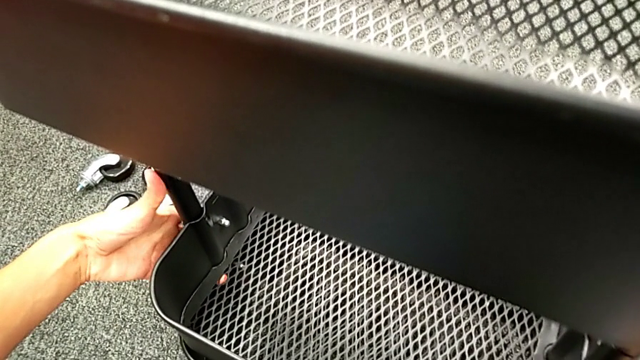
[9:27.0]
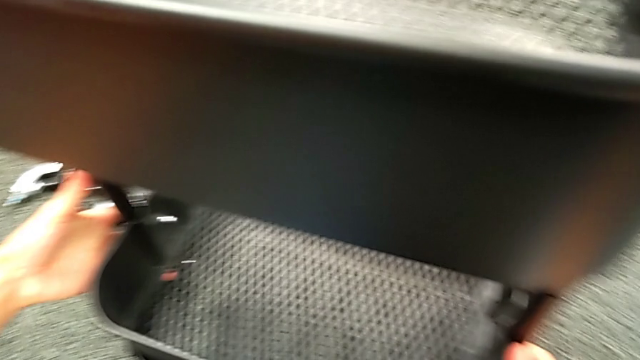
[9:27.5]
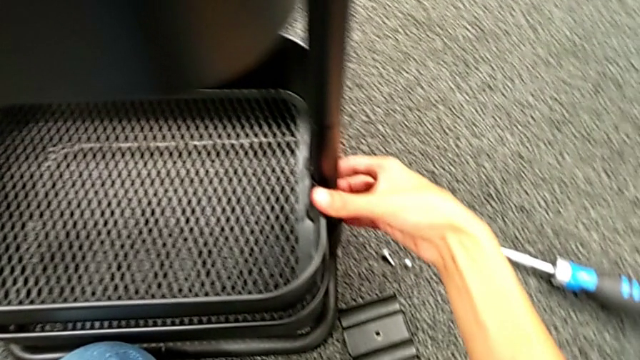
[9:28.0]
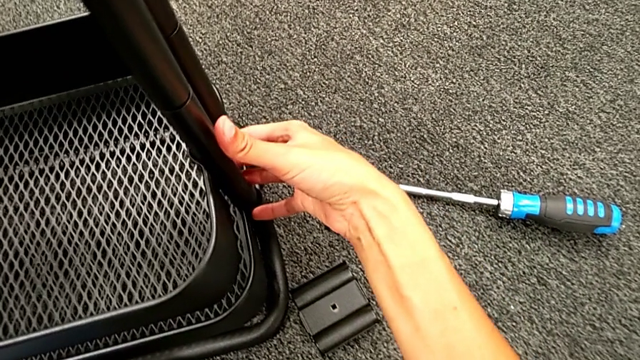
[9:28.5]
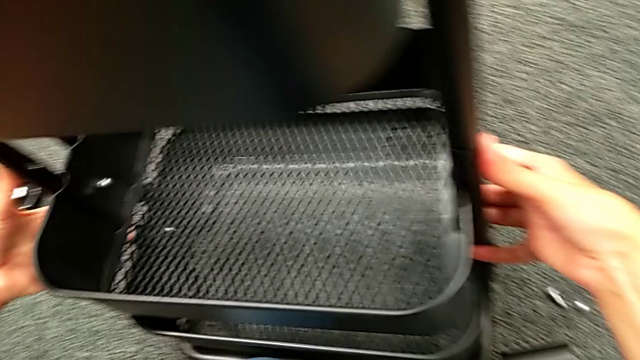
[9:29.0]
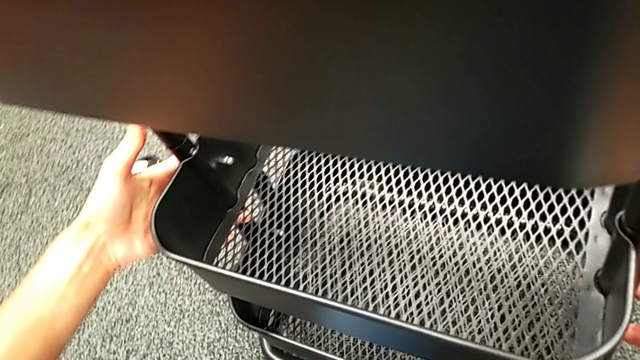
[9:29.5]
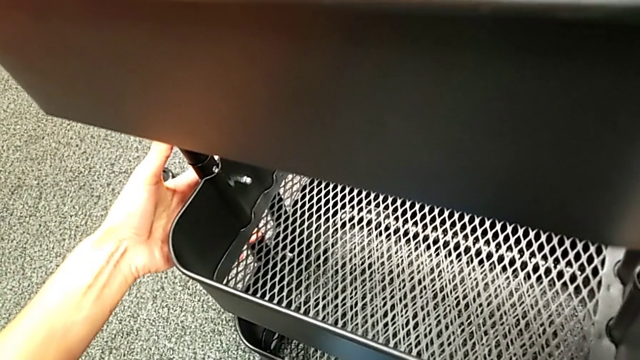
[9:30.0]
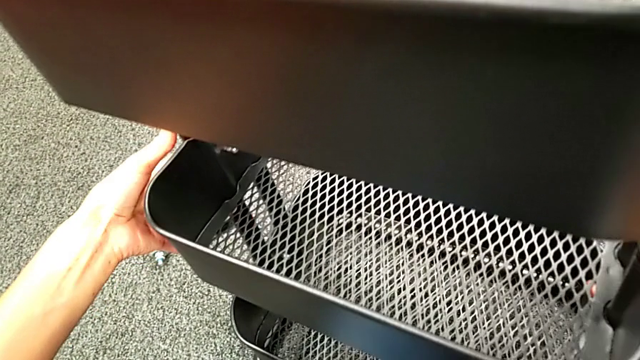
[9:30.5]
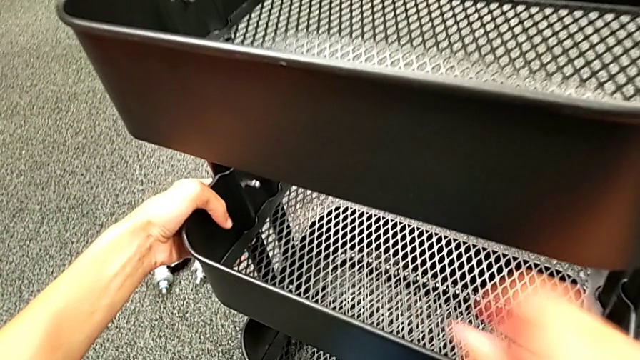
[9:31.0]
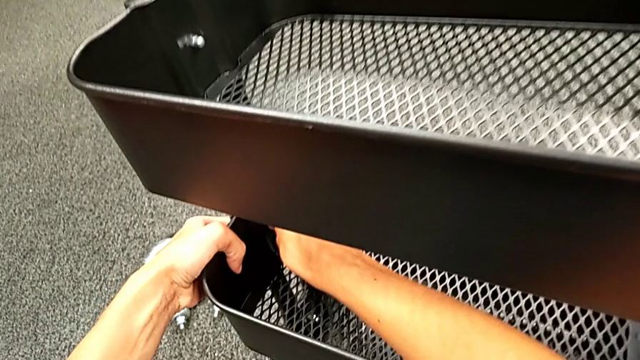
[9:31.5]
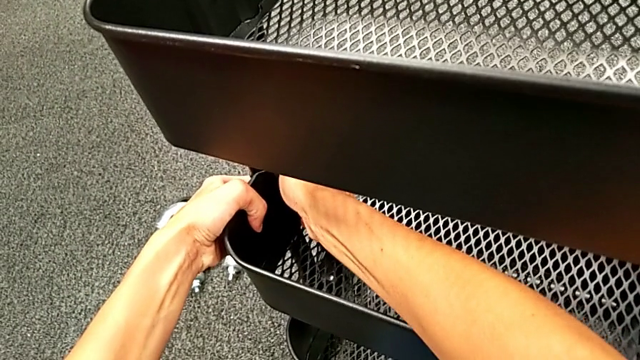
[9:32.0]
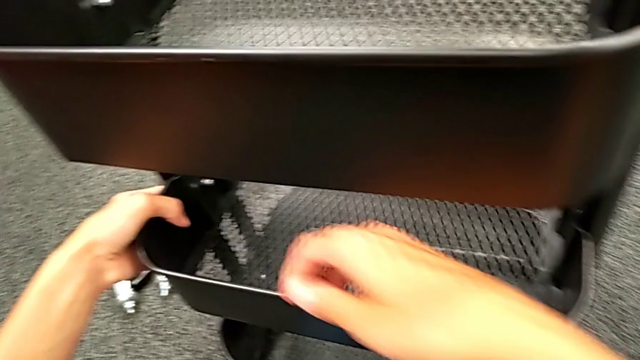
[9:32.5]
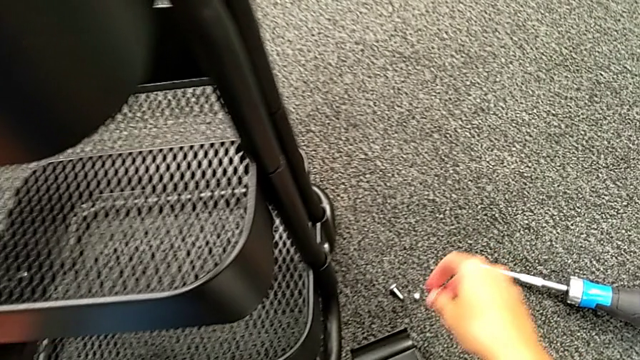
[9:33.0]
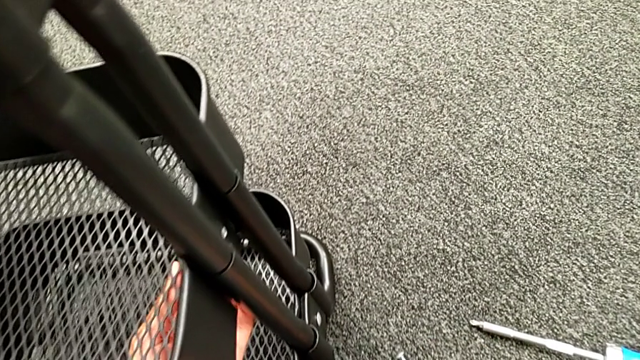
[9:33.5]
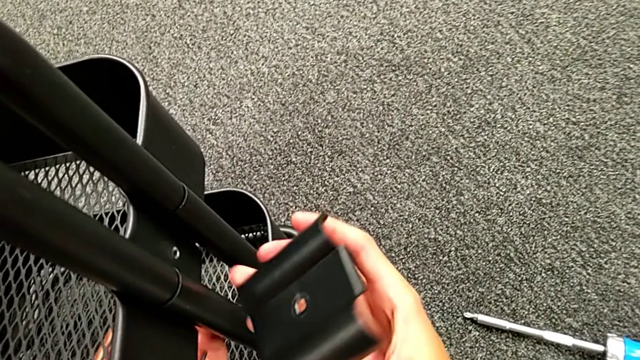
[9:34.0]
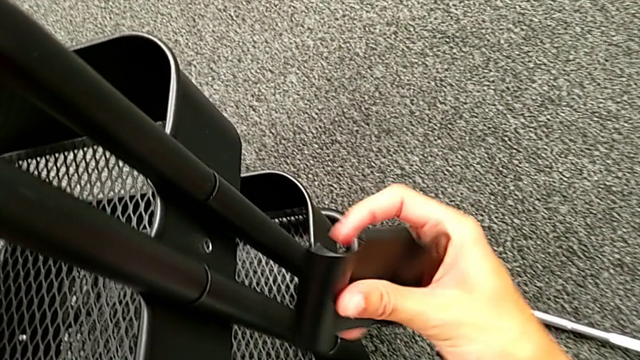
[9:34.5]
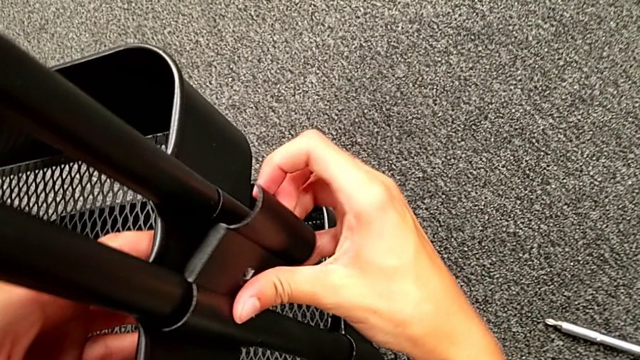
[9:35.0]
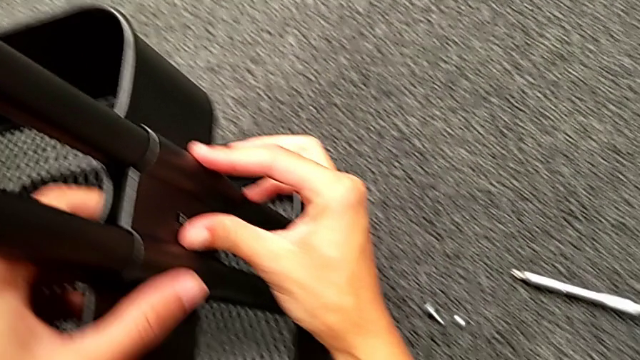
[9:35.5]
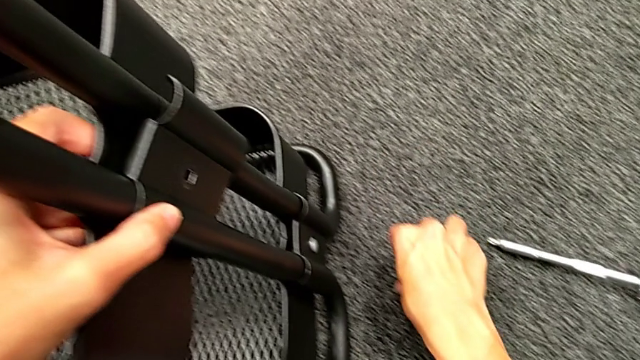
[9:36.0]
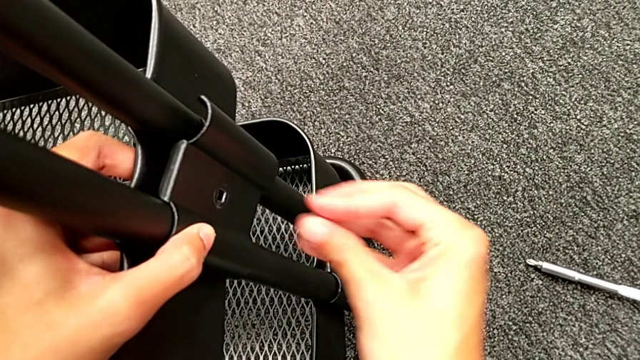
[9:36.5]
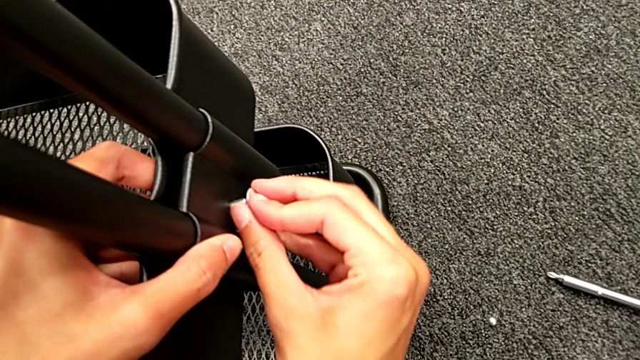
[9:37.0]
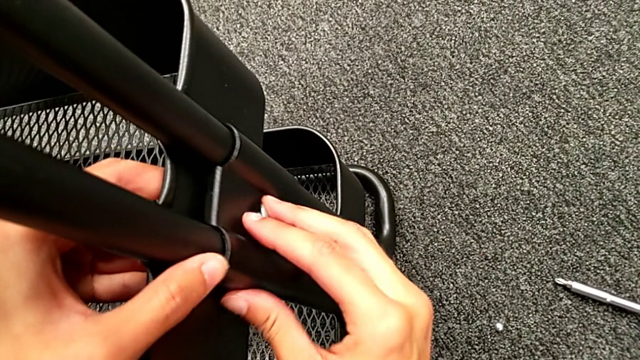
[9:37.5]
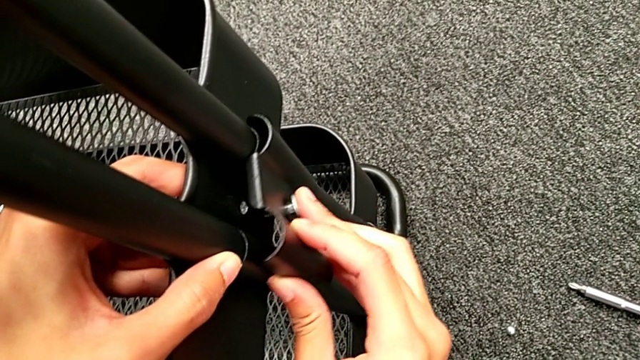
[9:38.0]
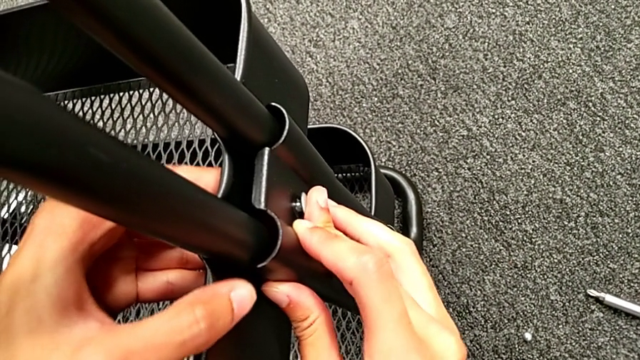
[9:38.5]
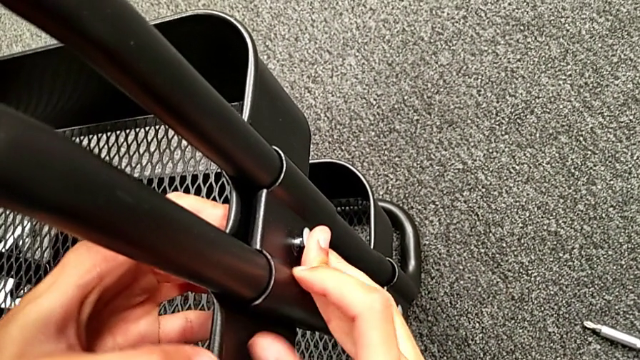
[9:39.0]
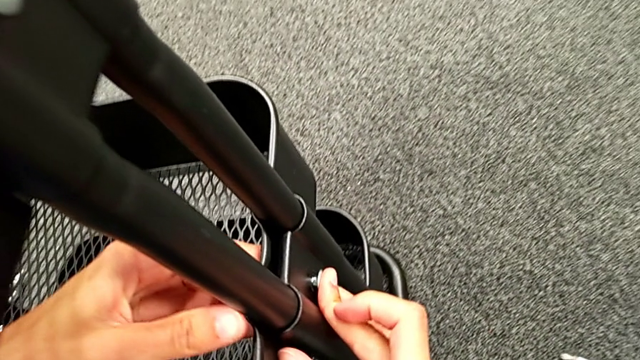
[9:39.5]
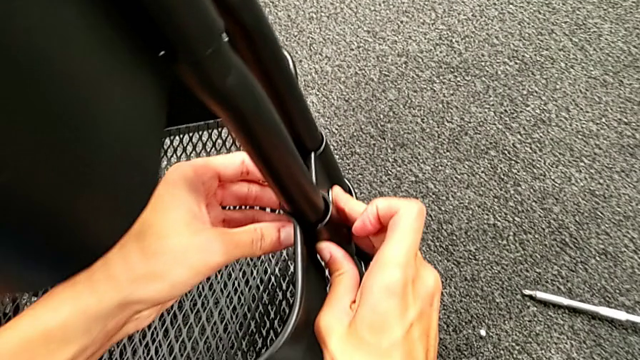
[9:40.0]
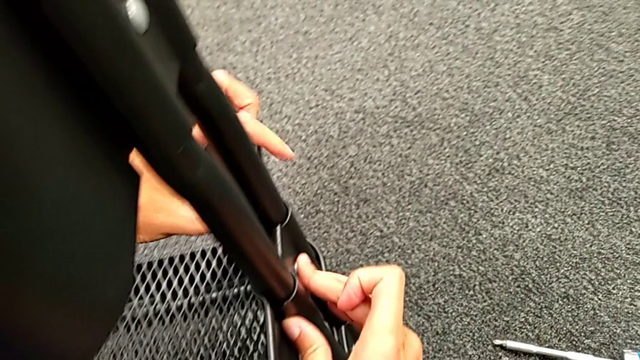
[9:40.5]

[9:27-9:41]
The camera wearer is assembling the middle tray. They keep sliding the middle grid tray, place the second bracket and insert the second bolt.

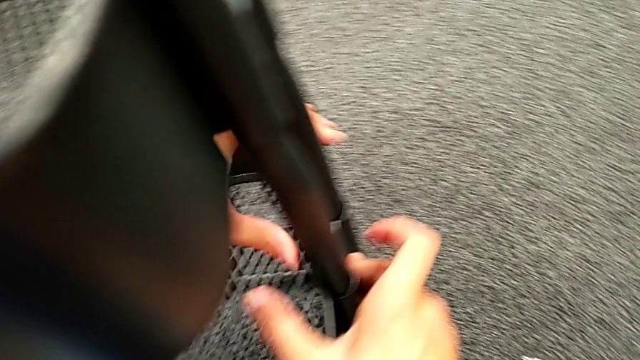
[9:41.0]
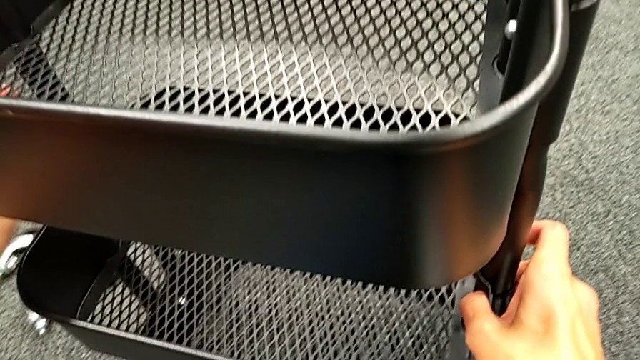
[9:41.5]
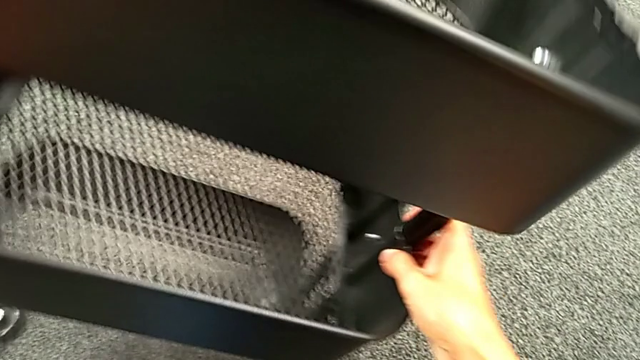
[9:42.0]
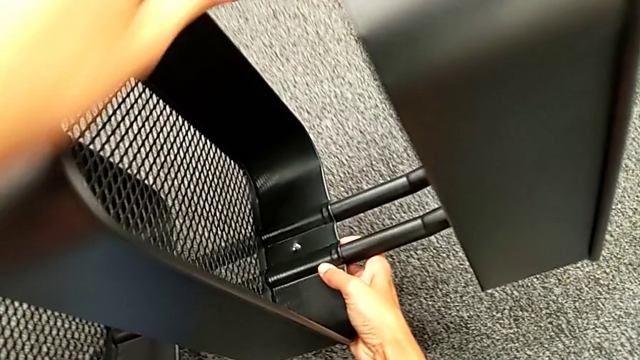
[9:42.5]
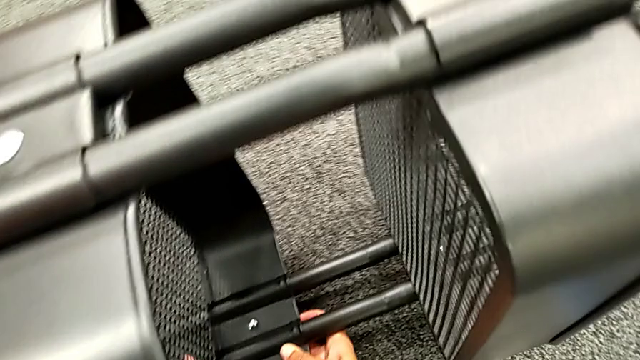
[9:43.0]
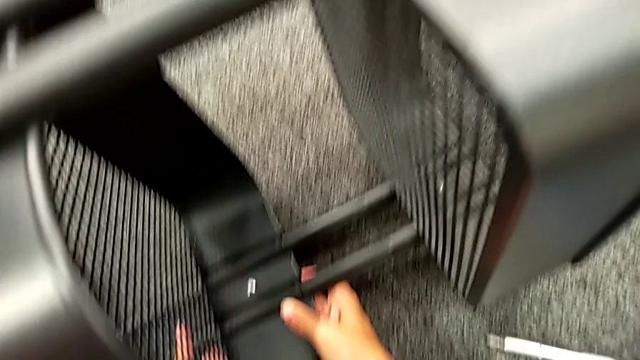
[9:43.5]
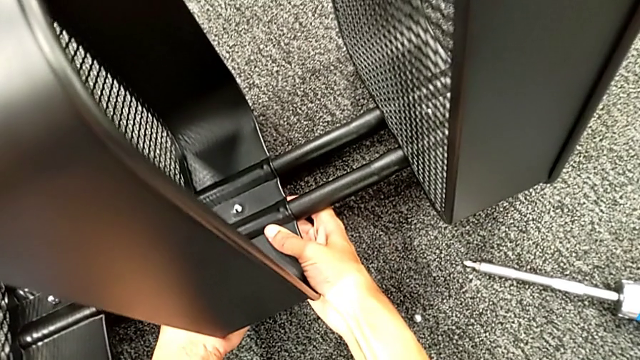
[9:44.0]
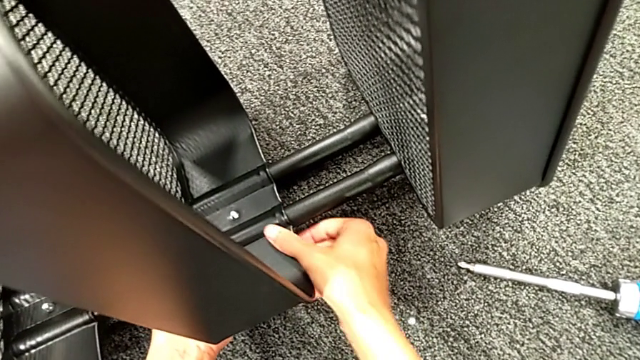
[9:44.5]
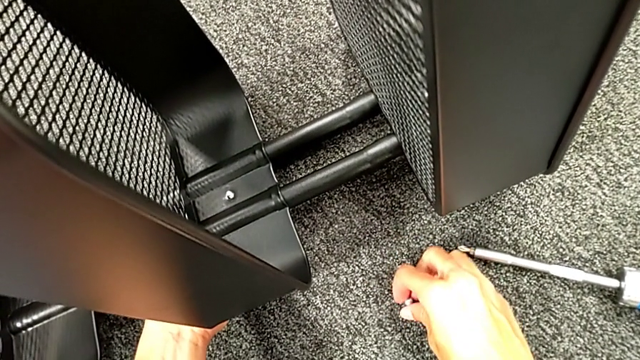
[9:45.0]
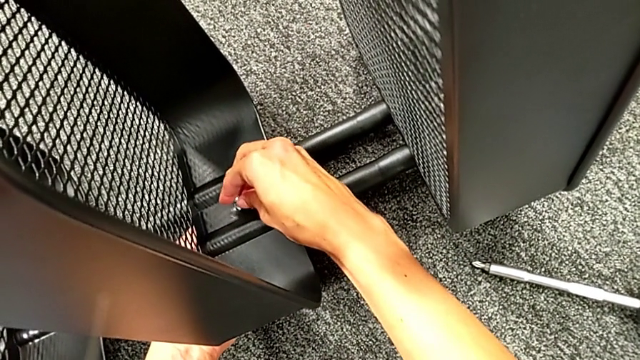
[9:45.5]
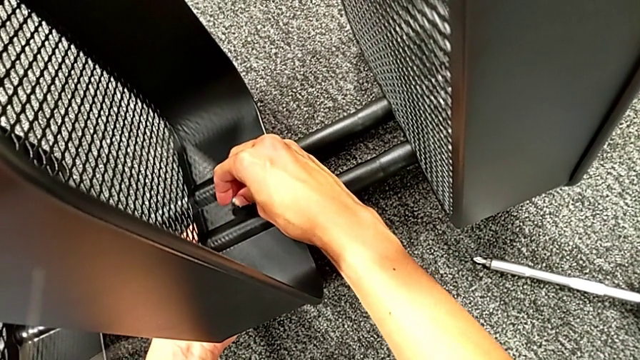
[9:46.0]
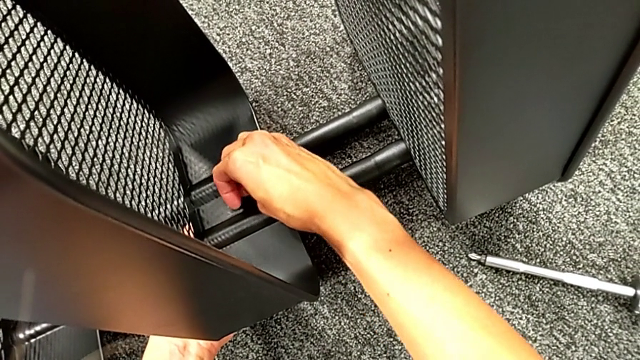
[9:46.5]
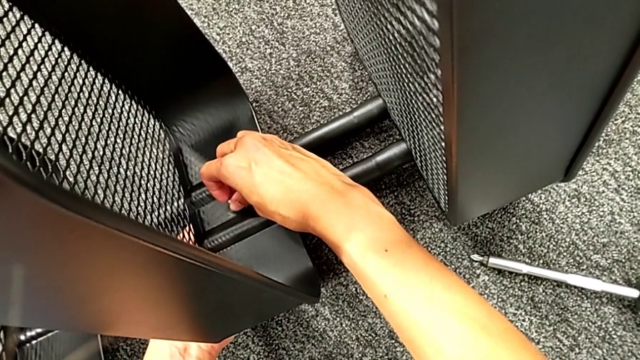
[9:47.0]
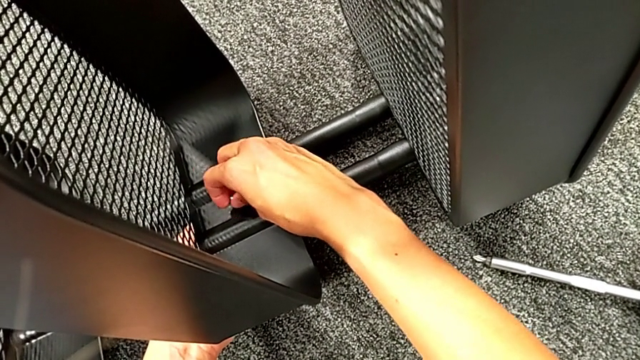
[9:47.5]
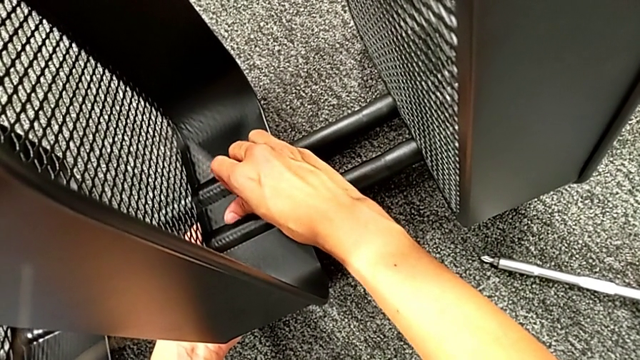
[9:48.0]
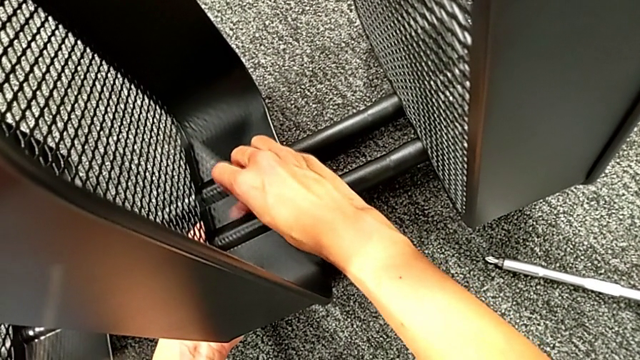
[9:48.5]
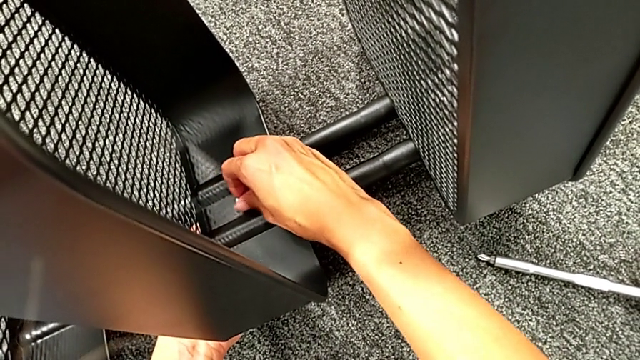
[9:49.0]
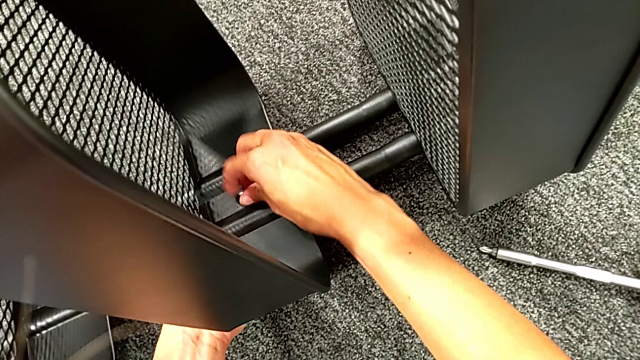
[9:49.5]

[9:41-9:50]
The camera wearer is assembling the middle tray. They rotate the black frame, grab the second hexagon cap nut, place it and begin to screw it.
